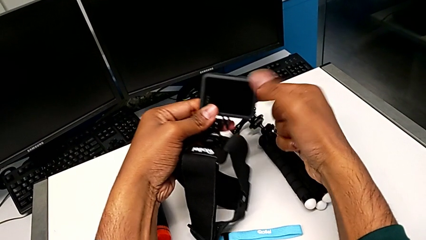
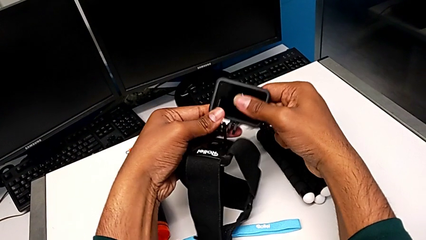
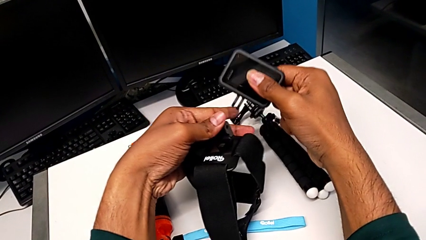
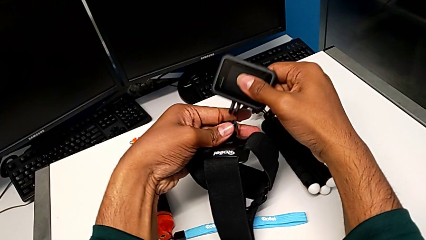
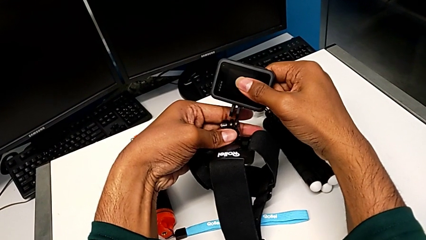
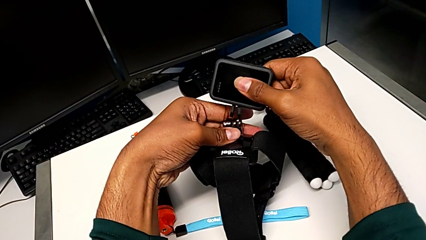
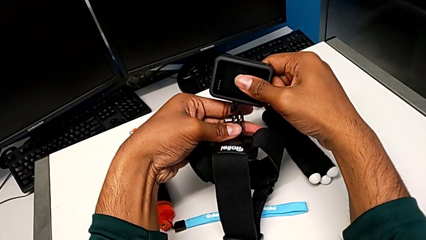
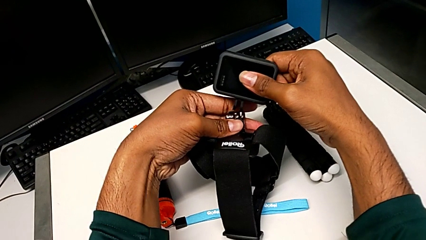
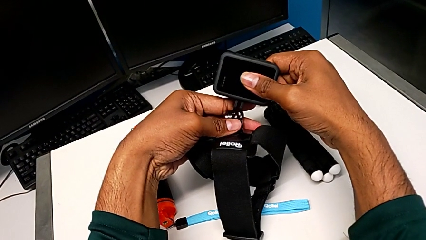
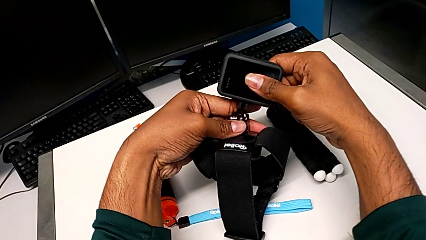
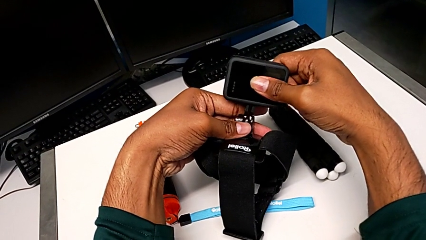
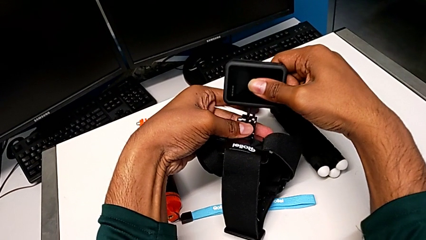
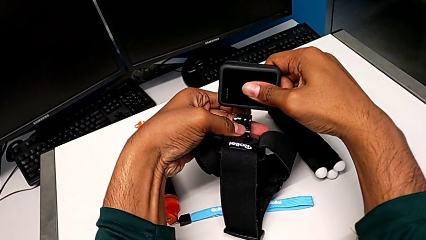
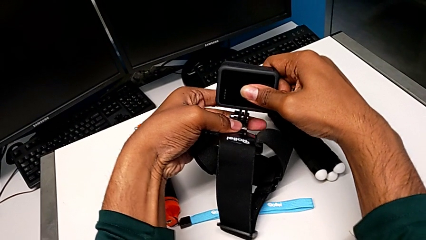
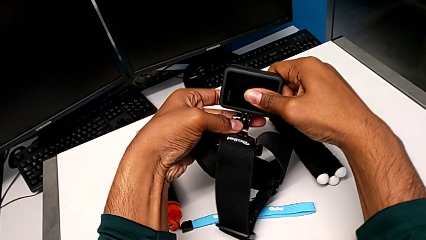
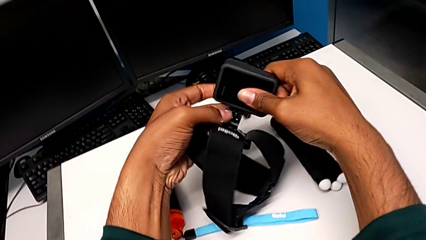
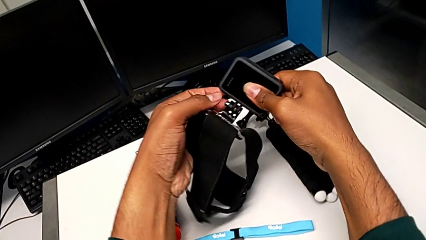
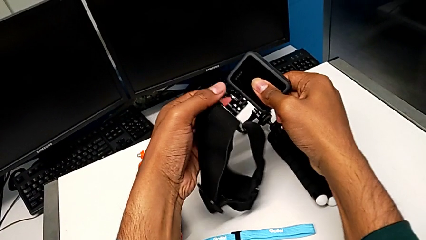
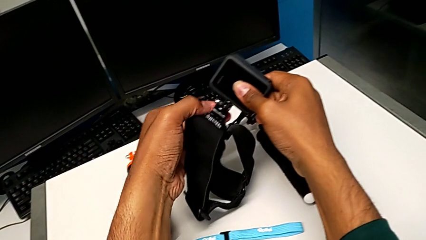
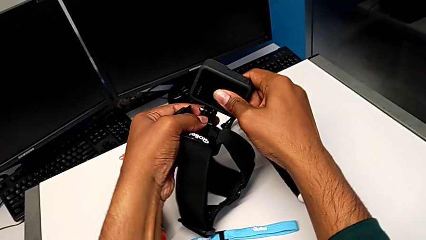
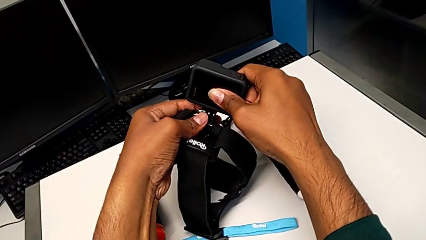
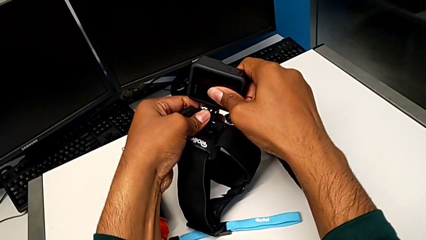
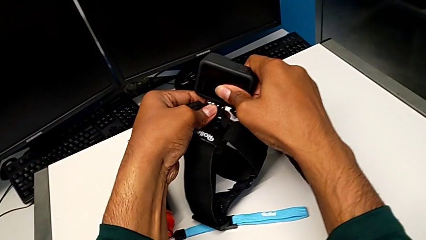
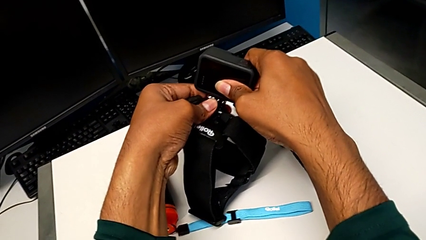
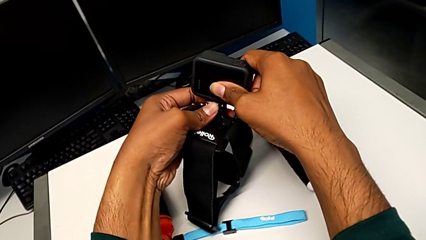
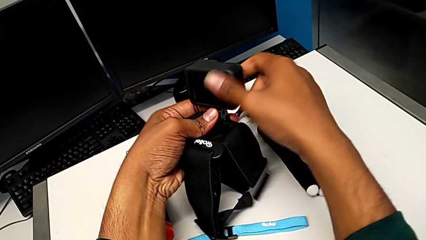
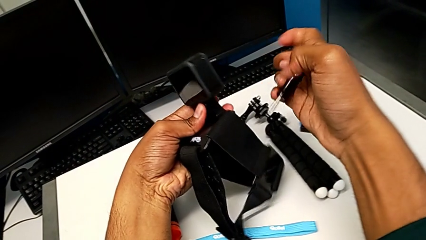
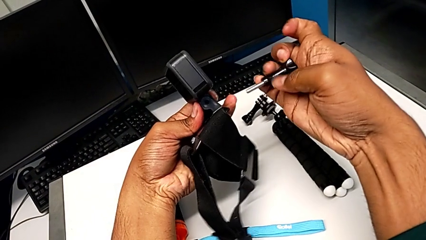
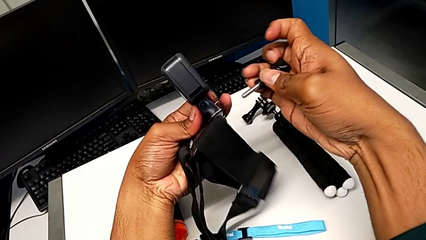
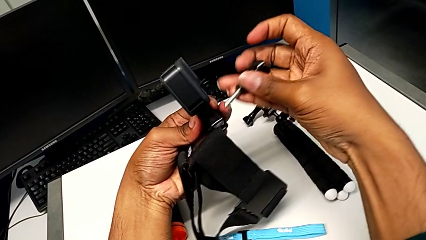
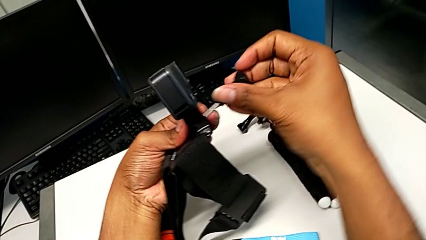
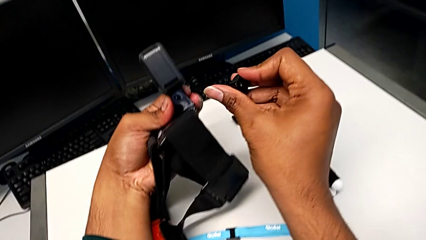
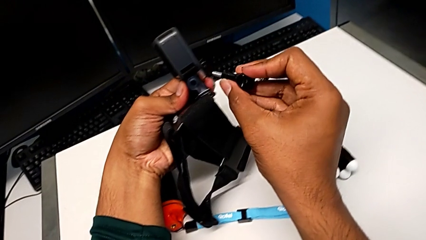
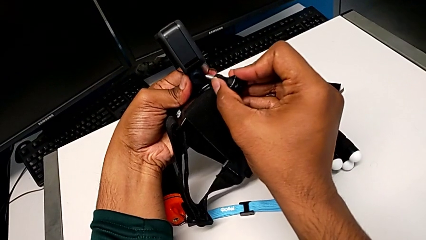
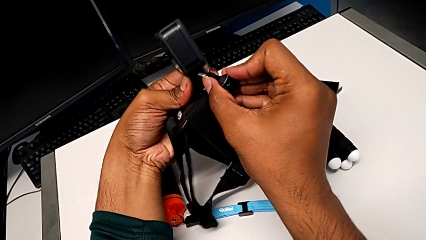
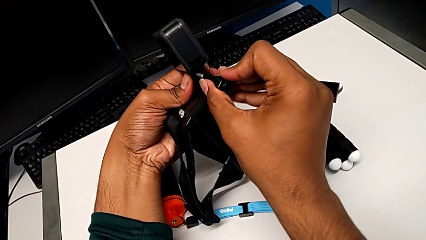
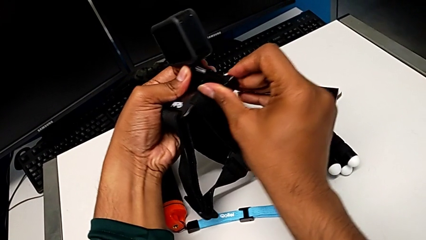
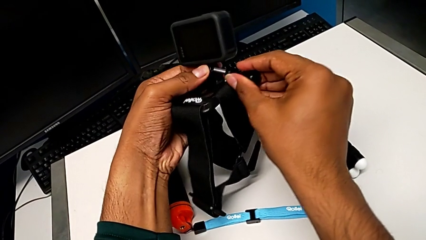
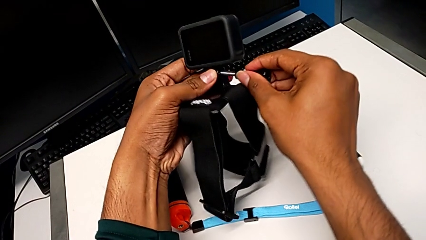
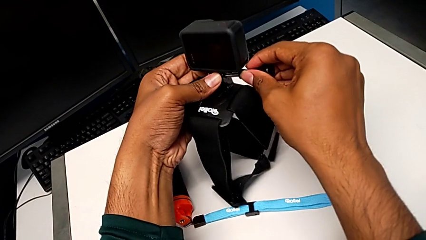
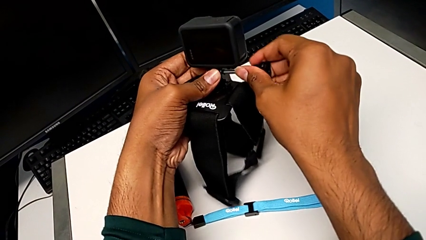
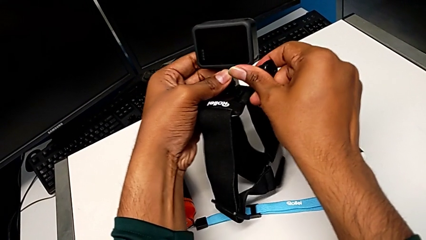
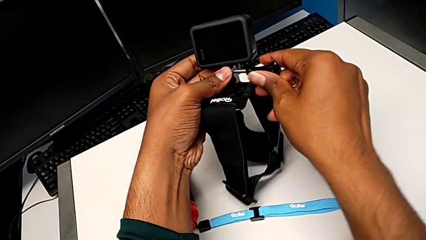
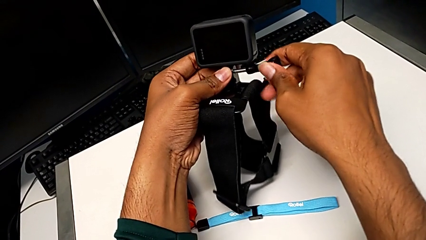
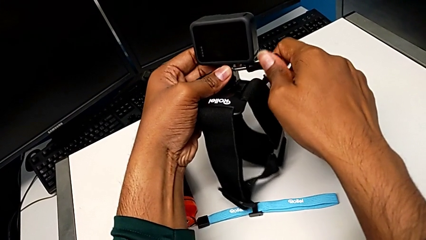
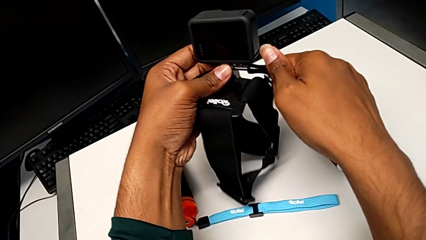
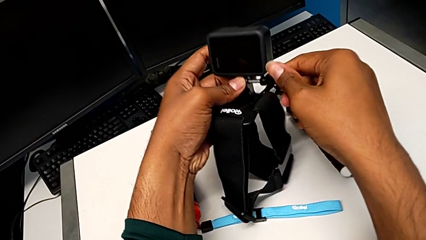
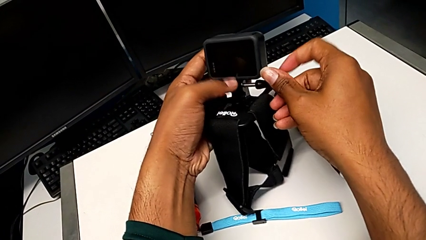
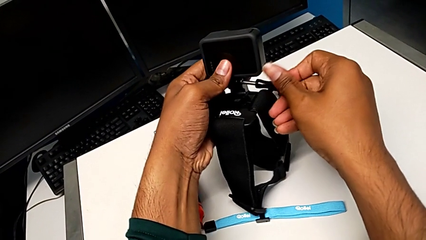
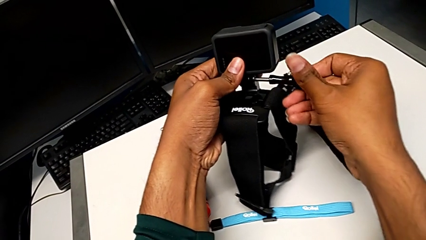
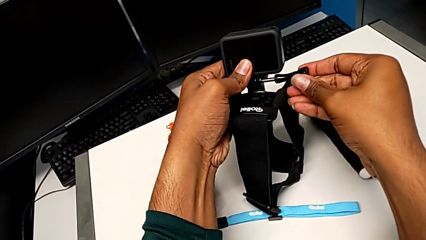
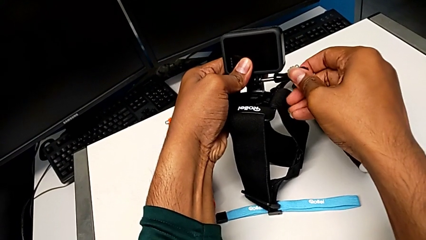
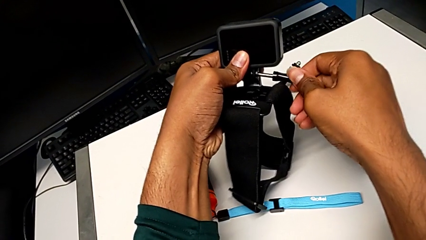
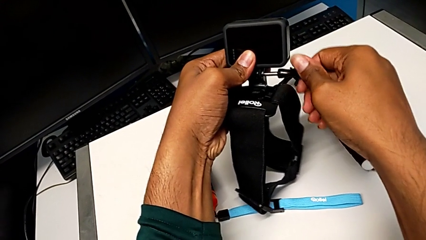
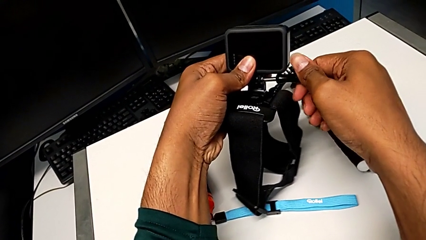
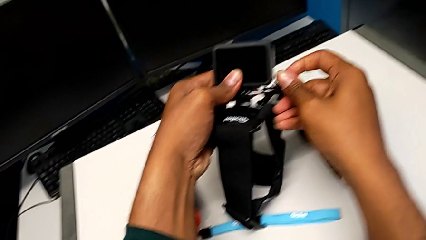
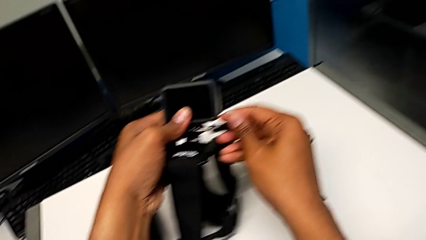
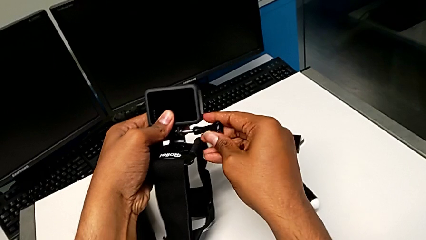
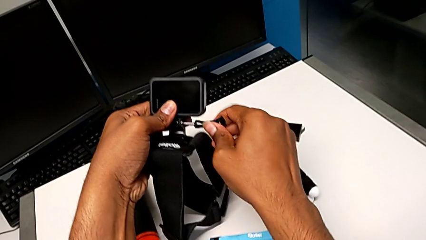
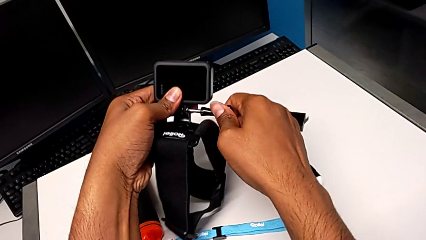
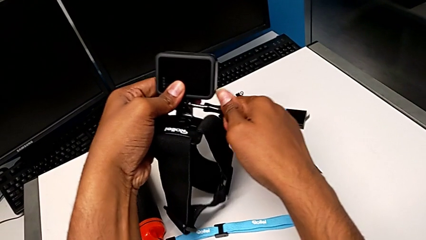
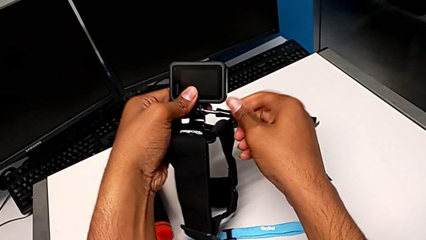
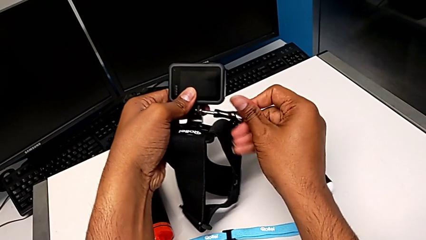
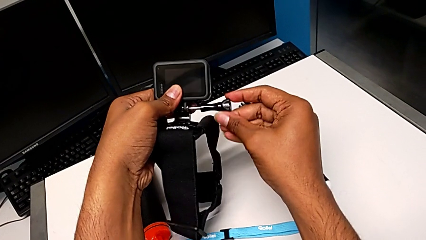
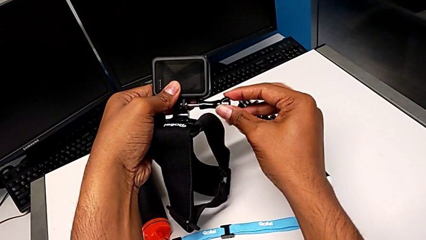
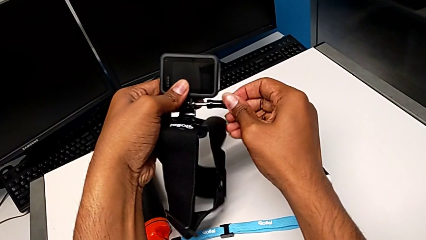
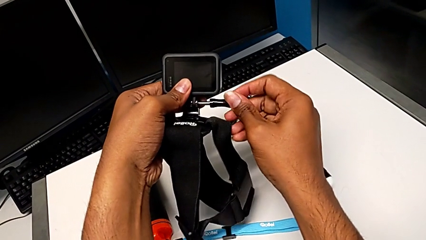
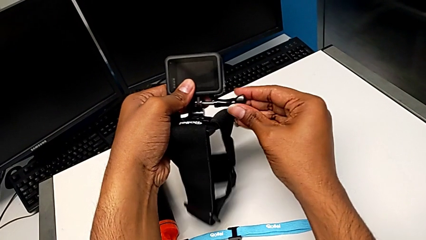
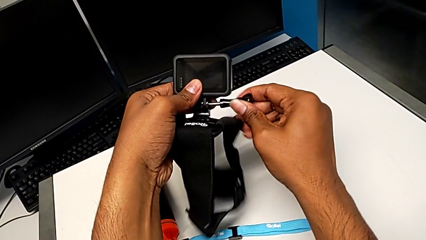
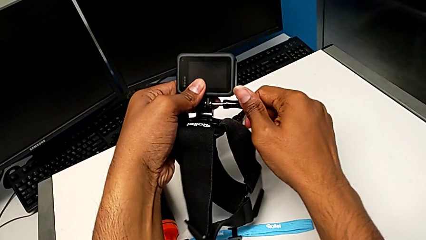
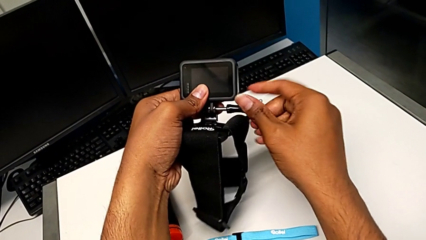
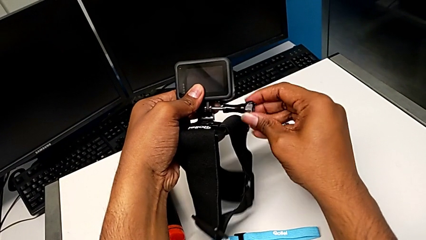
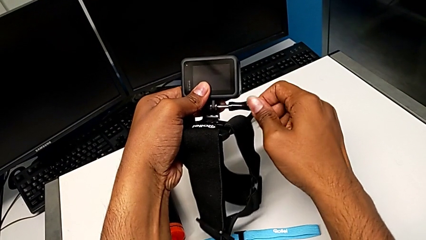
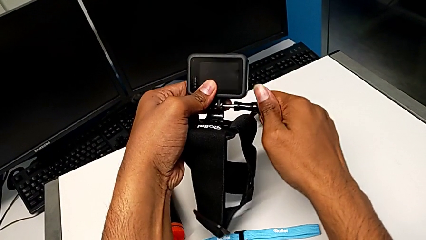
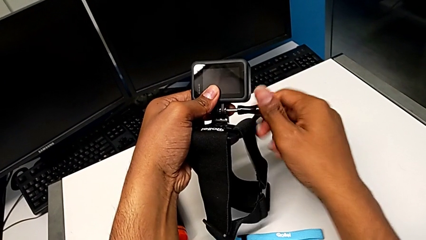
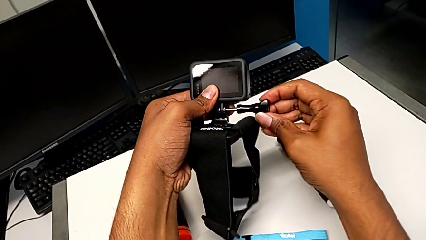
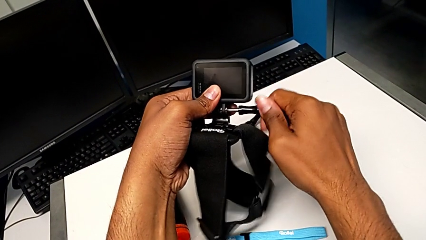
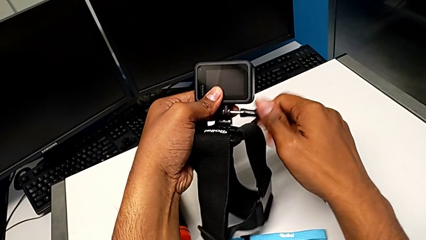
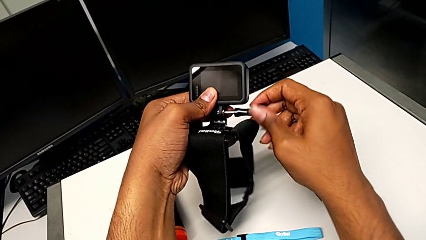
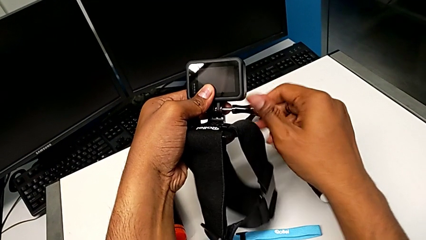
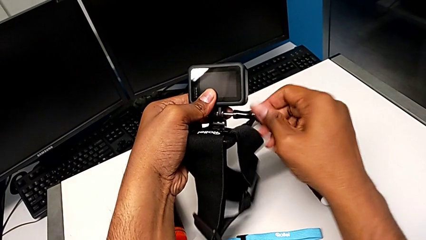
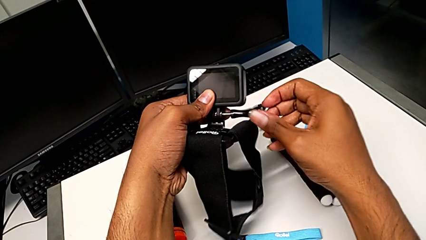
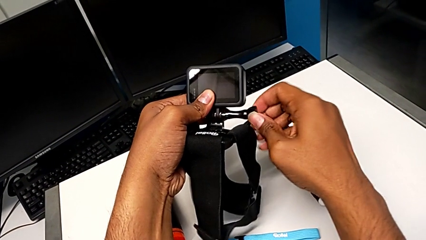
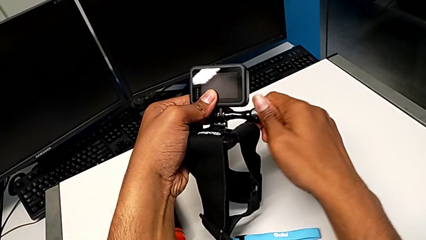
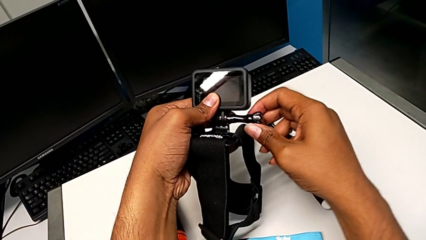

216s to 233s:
The camera wearer is attaching the strap to the GoPro. They place the mounting peg, insert it, place the screw and screw it.
